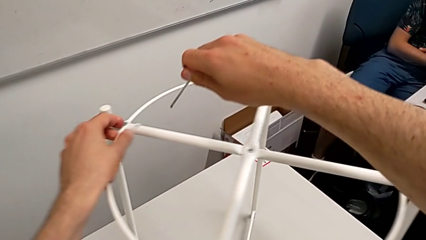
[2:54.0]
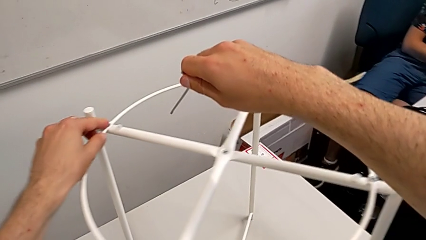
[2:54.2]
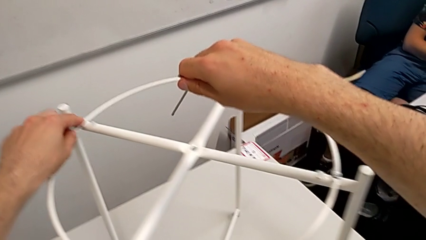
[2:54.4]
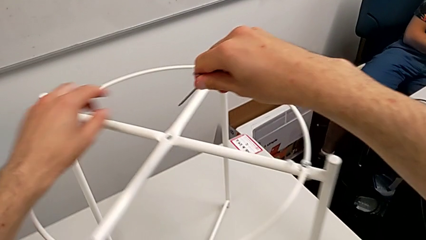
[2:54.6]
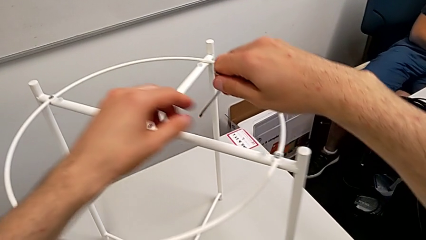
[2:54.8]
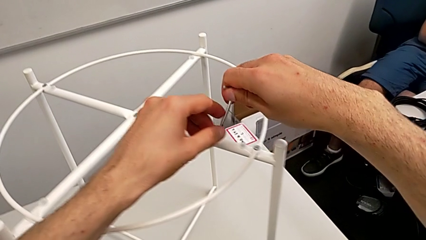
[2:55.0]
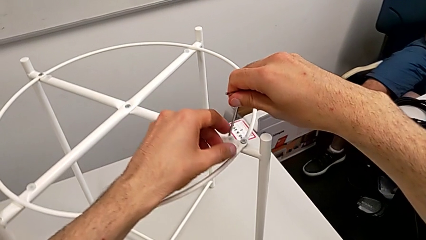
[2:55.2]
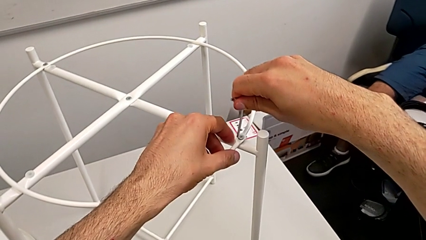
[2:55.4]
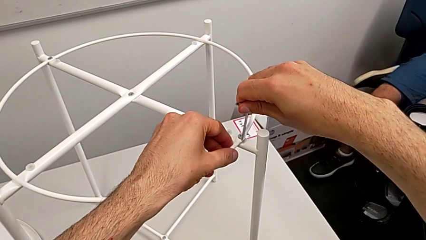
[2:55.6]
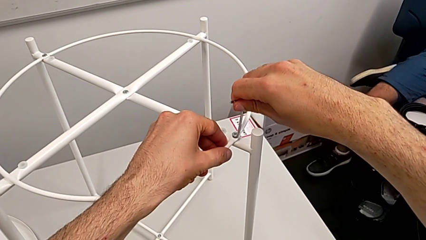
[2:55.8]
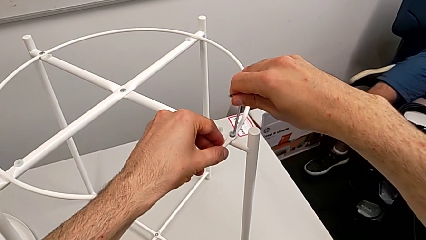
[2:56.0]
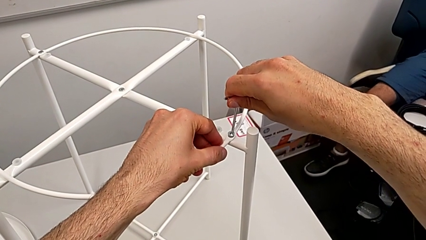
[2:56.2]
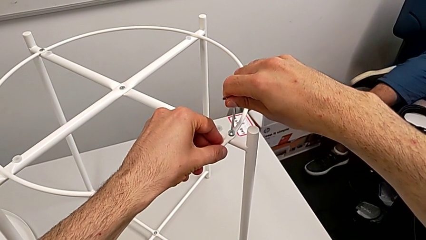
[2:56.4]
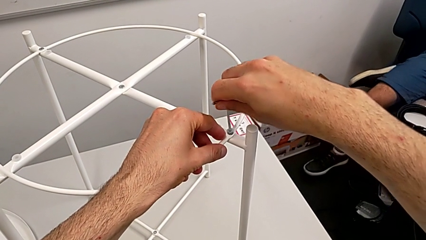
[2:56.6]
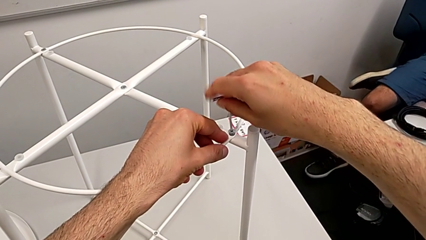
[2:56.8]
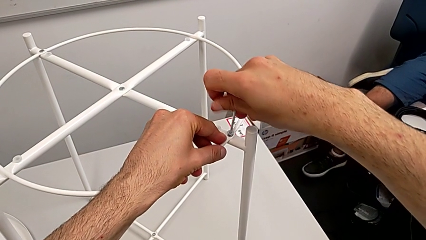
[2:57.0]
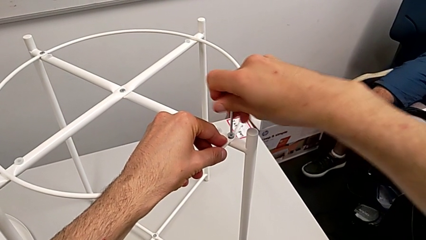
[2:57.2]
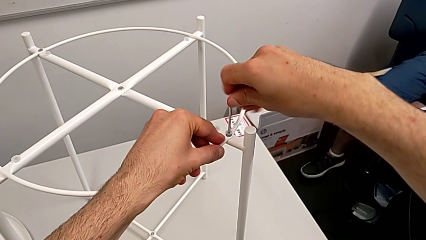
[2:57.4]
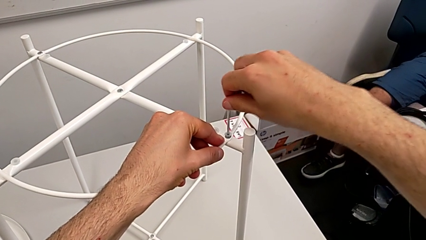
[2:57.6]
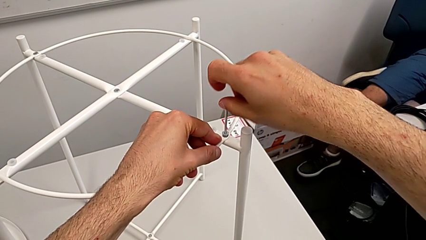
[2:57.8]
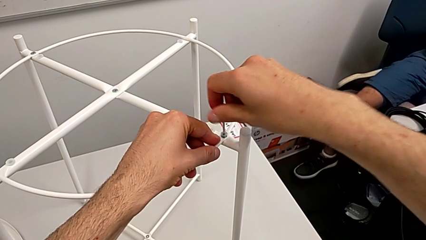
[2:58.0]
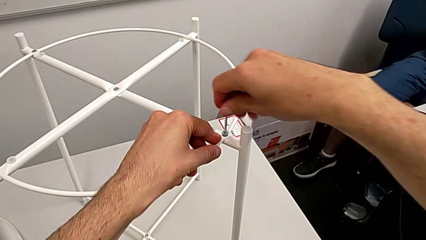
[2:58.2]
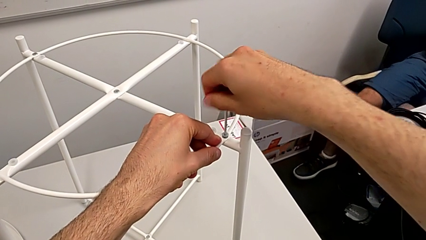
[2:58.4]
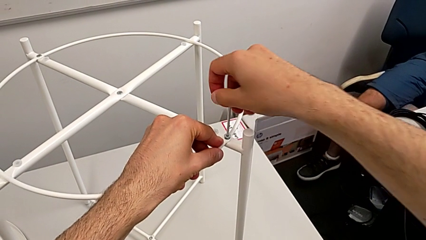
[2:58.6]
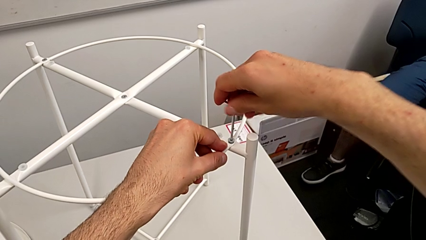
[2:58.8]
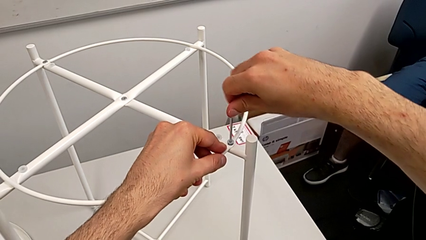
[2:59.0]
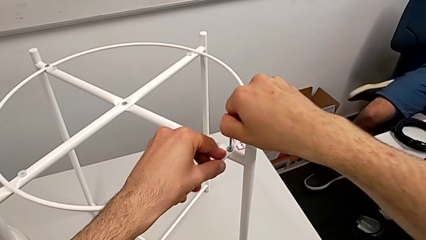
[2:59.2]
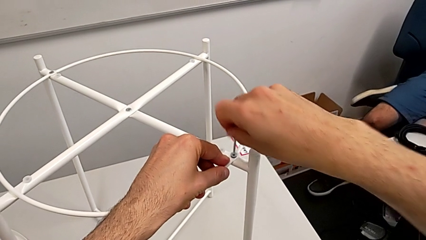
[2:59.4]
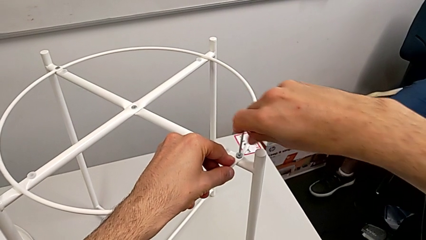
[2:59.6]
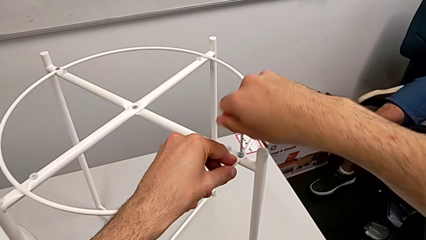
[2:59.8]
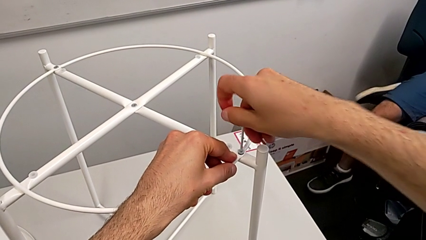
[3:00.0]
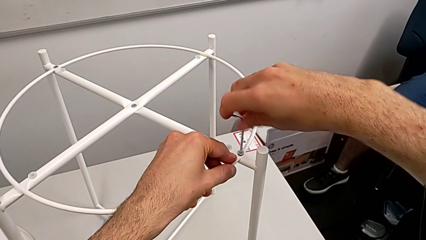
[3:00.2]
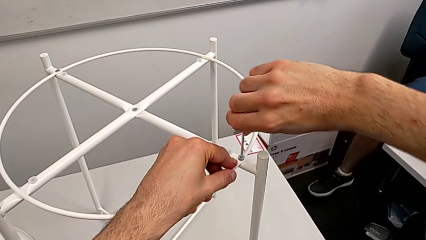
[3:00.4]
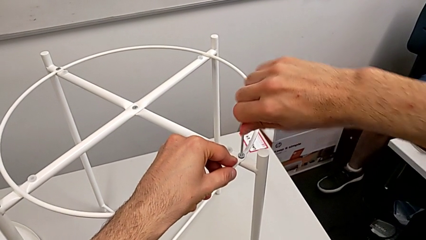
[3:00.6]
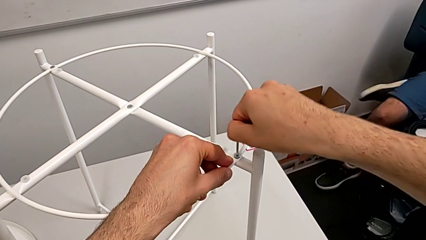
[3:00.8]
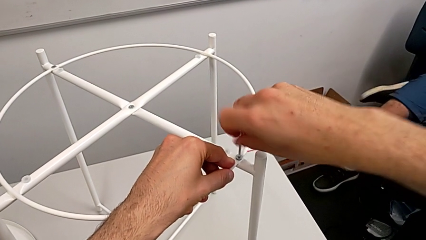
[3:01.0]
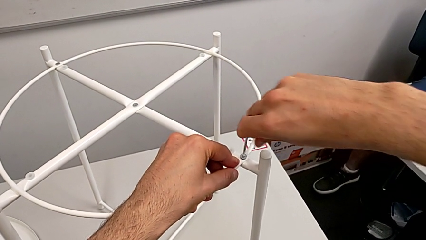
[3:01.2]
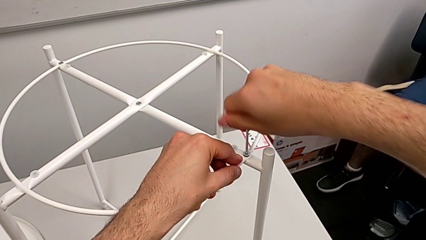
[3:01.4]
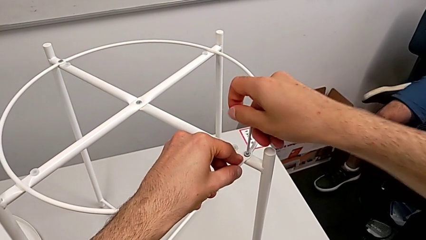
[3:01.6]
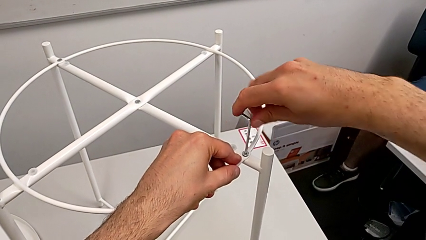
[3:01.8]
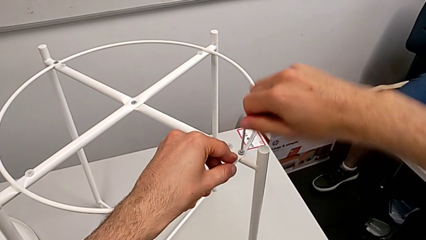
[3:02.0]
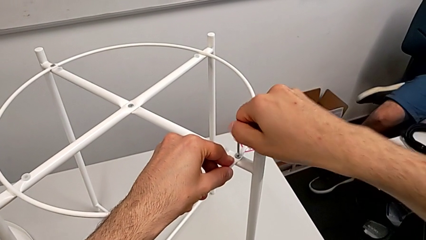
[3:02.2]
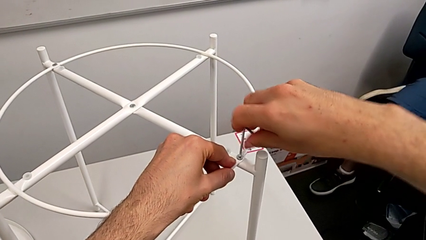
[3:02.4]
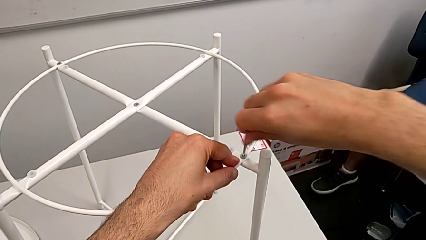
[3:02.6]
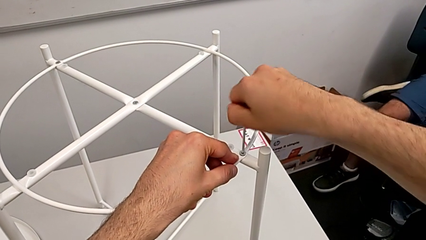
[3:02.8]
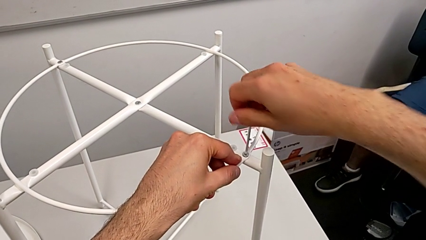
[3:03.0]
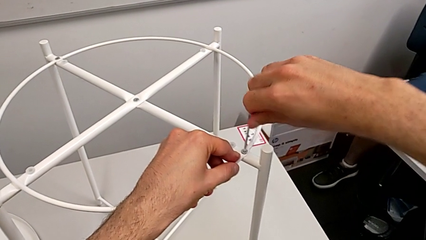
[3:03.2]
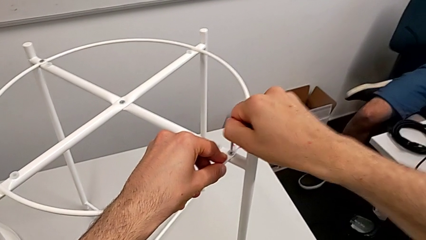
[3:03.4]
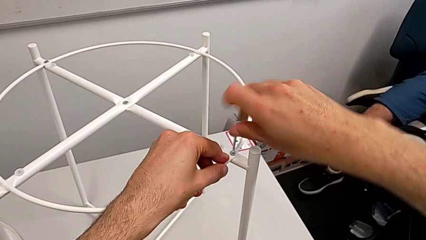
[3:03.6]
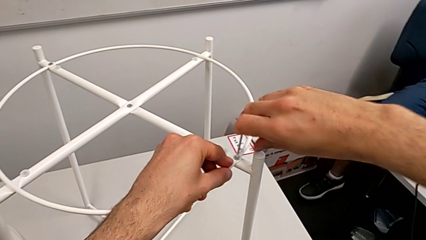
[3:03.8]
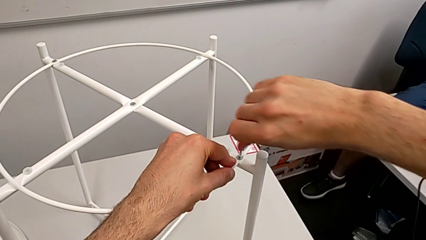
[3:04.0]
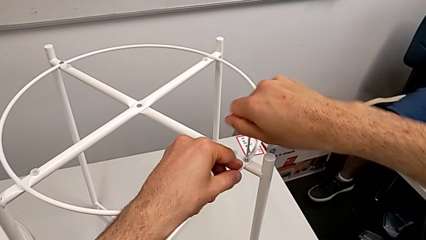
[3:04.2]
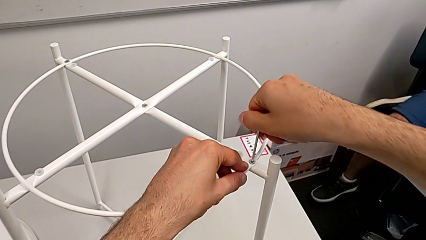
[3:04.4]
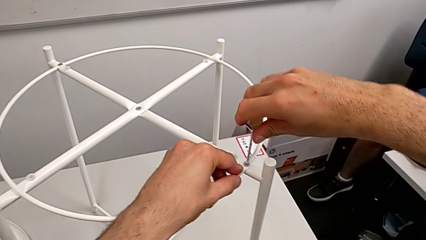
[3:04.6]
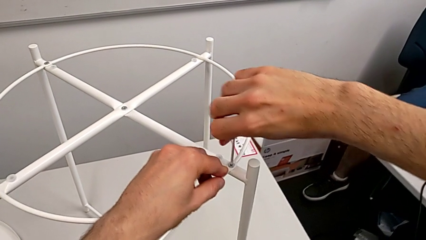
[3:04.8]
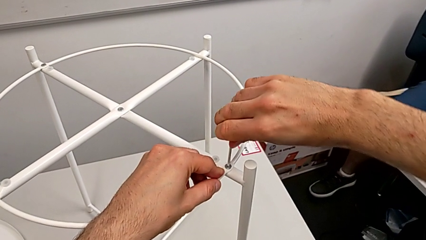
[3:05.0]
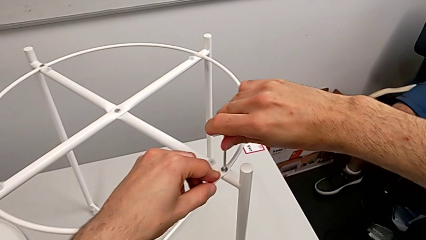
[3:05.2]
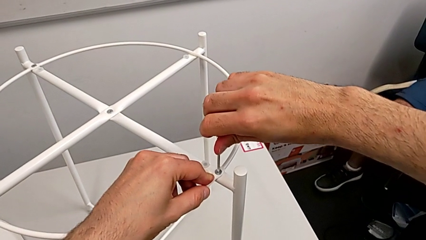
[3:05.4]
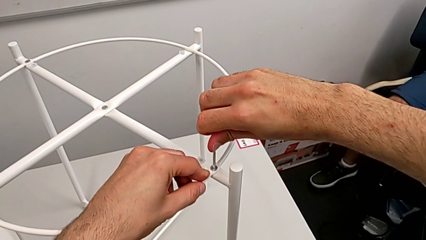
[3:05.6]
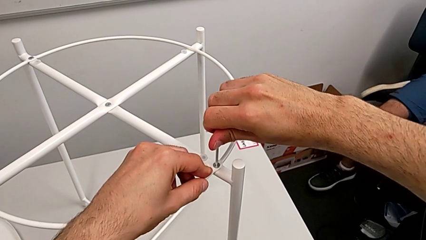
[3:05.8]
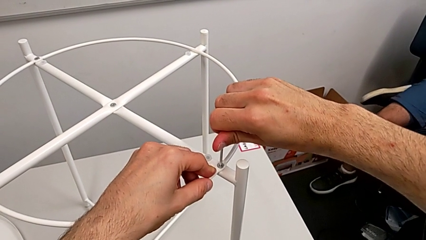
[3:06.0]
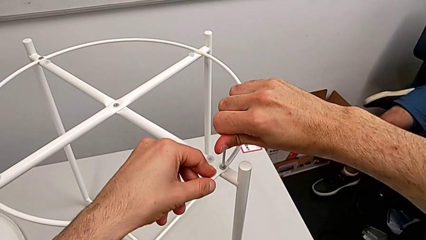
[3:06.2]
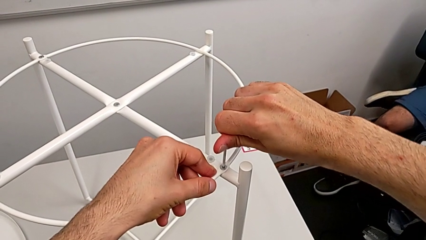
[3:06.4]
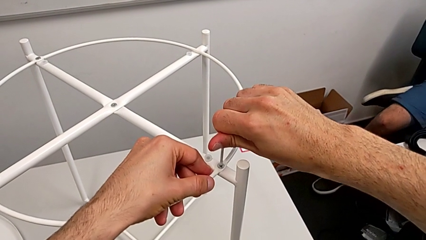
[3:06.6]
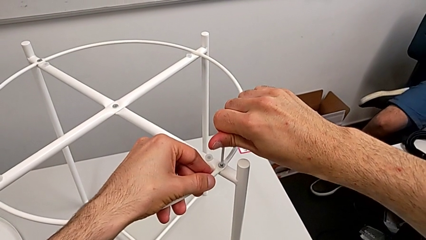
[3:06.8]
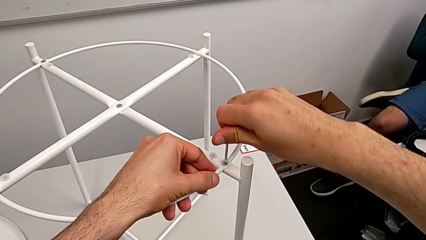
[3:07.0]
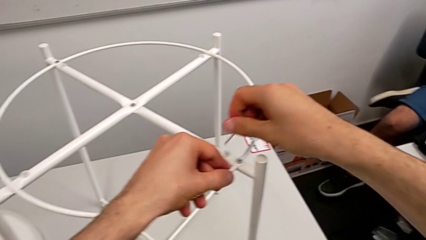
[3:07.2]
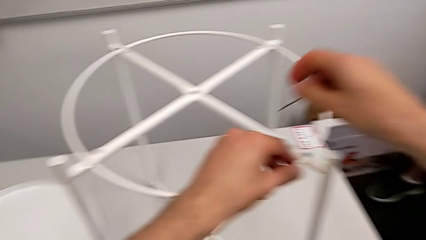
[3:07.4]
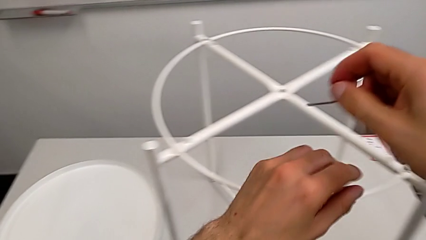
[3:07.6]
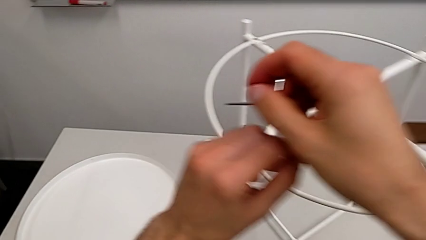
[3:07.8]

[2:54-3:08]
The camera wearer is assembling the circle of the table. They insert the Allen wrench, screw the hex socket head three times and withdraw the Allen wrench.

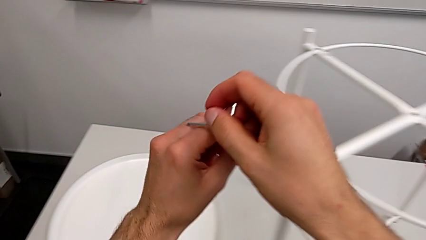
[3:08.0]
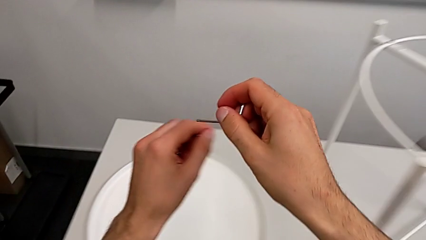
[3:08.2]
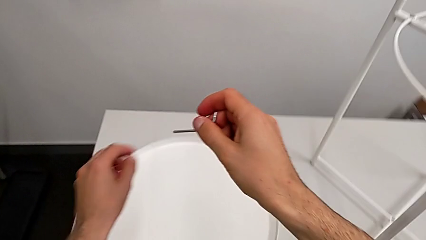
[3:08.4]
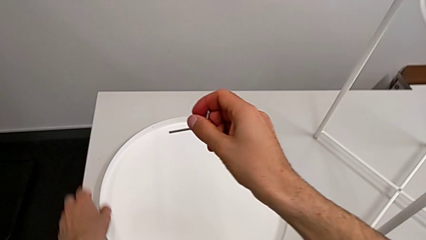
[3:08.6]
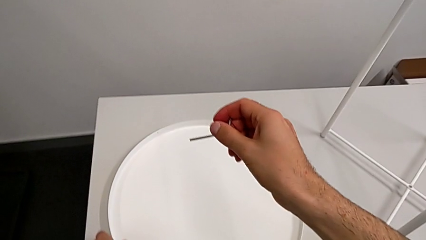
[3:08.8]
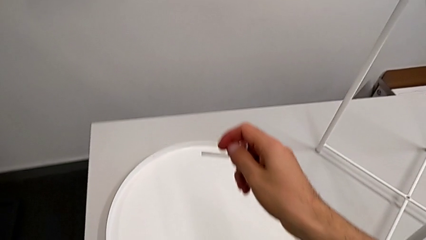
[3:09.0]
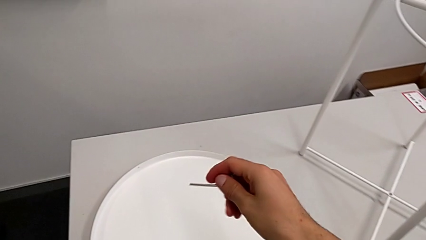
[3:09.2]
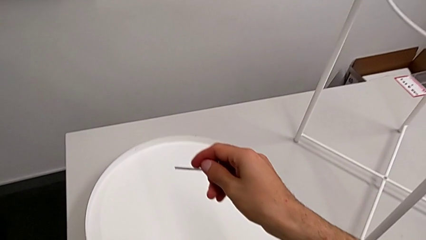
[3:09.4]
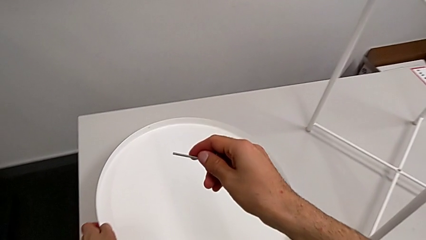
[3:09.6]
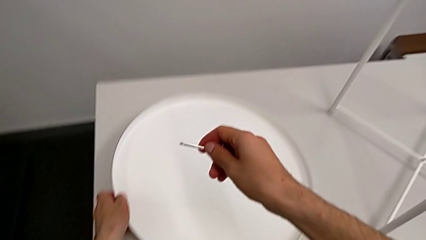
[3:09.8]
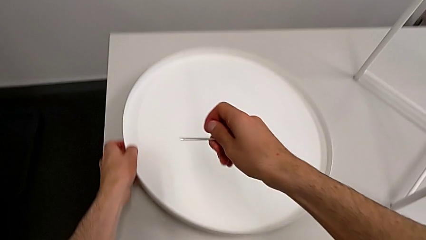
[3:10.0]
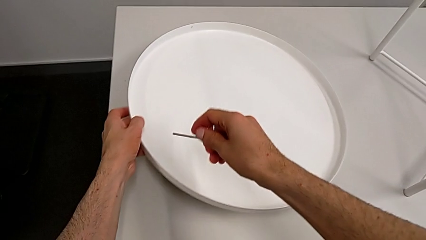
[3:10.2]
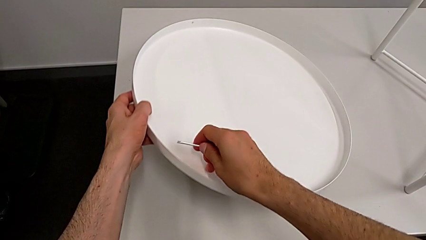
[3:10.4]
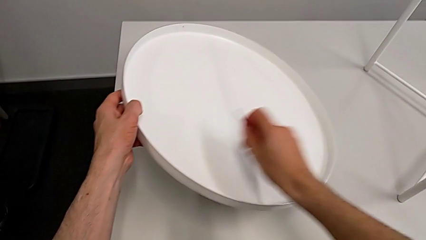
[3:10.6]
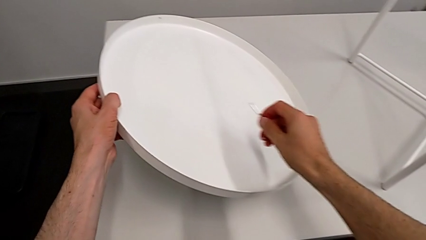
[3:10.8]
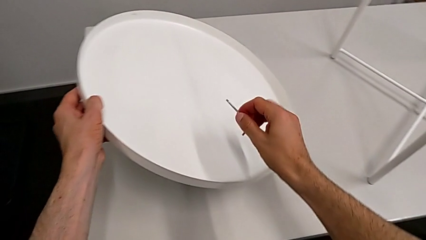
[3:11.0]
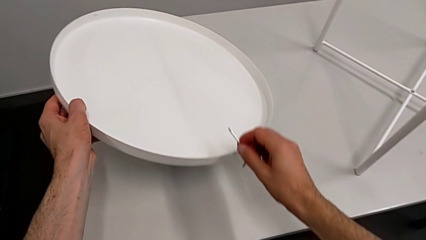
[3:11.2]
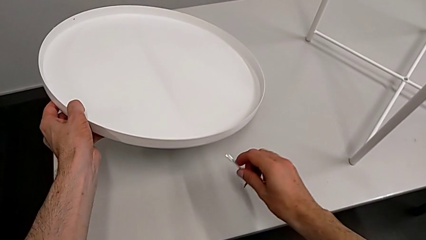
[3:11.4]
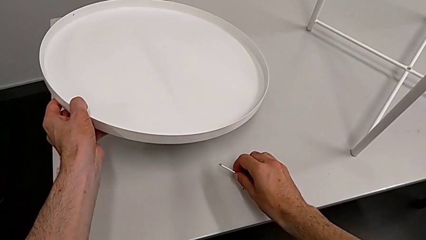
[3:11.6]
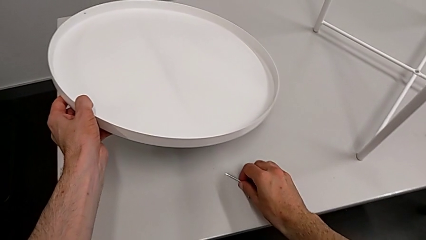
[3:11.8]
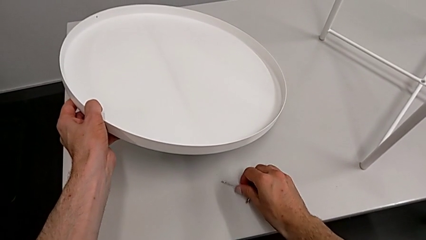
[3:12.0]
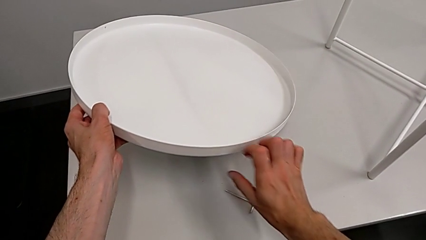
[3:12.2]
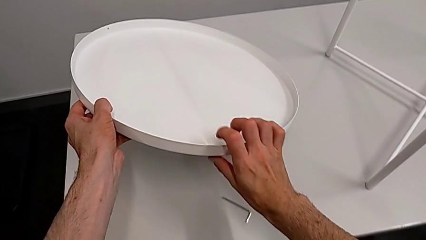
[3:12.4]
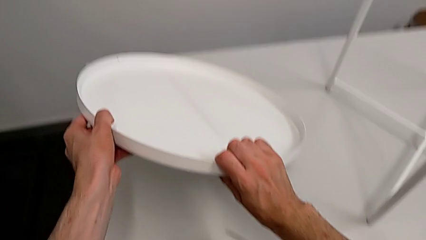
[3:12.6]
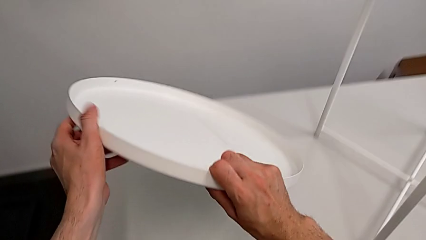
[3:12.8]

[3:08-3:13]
The camera wearer is assembling the tray. They grab the tray, lift it and place the Allen wrench.
